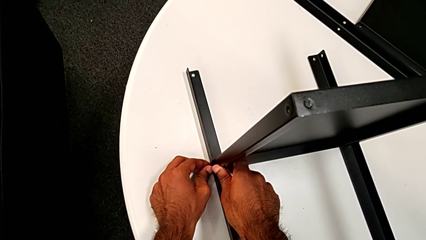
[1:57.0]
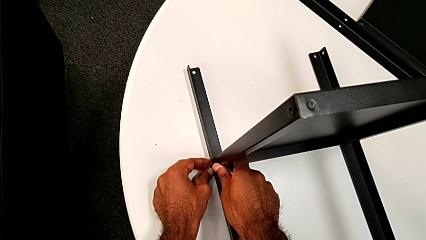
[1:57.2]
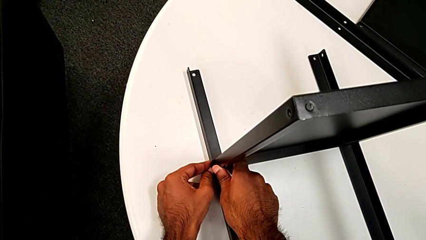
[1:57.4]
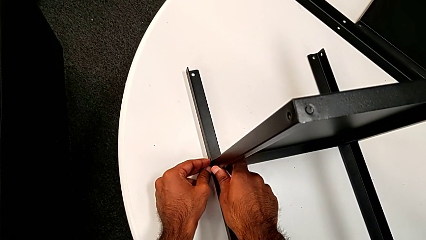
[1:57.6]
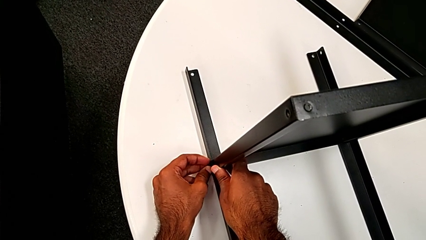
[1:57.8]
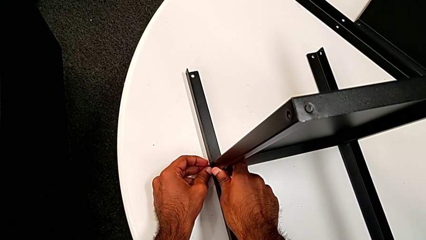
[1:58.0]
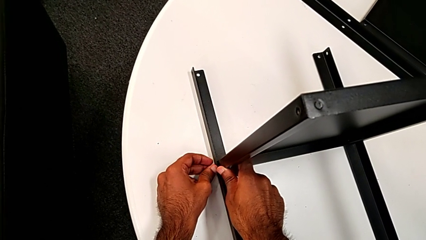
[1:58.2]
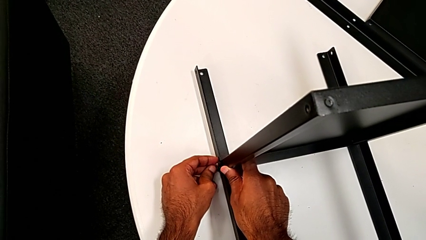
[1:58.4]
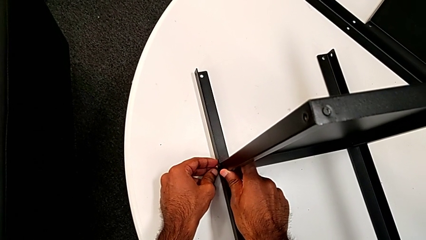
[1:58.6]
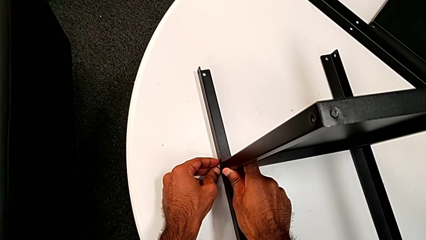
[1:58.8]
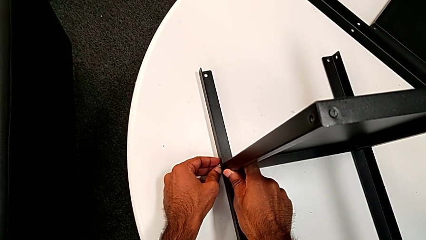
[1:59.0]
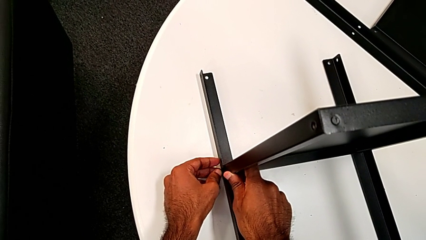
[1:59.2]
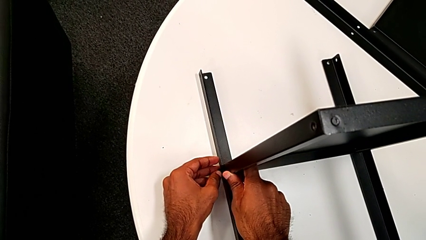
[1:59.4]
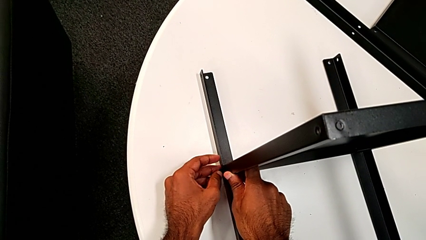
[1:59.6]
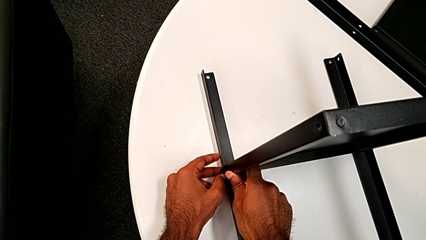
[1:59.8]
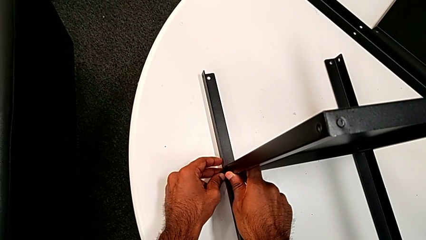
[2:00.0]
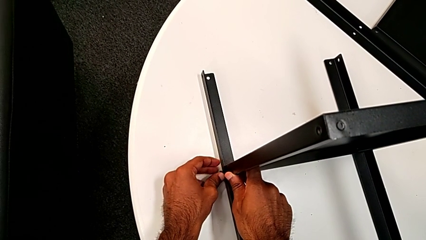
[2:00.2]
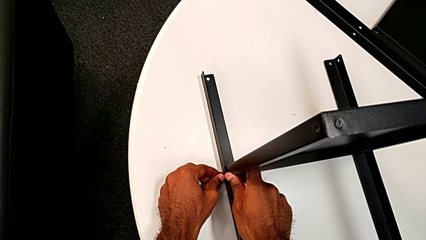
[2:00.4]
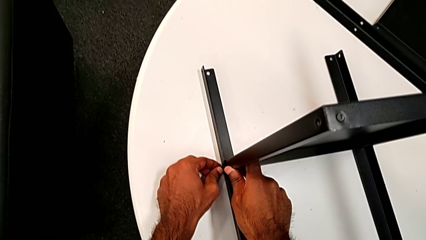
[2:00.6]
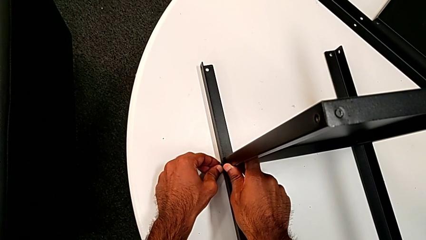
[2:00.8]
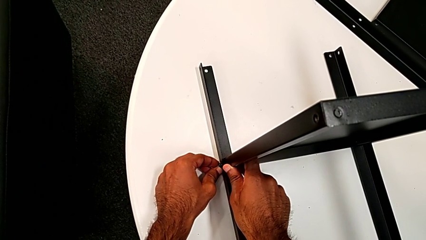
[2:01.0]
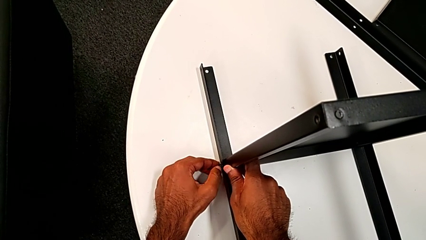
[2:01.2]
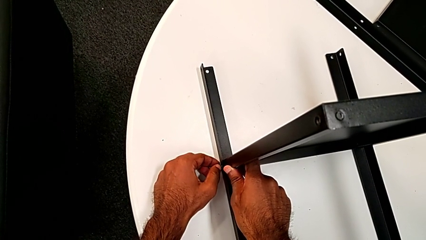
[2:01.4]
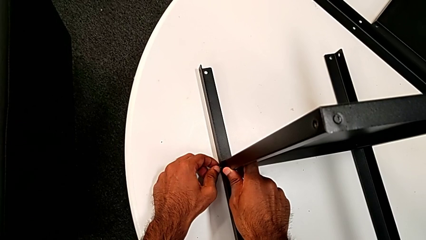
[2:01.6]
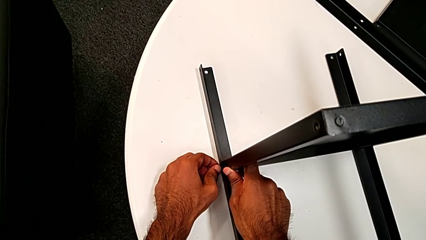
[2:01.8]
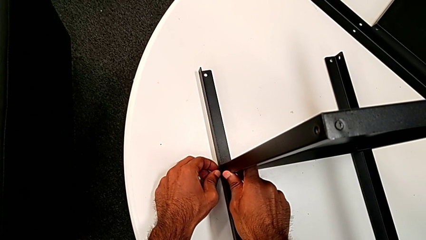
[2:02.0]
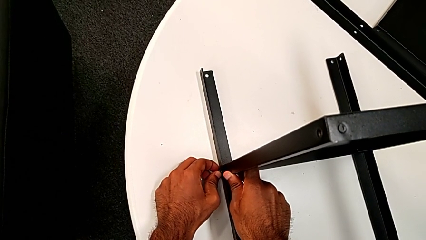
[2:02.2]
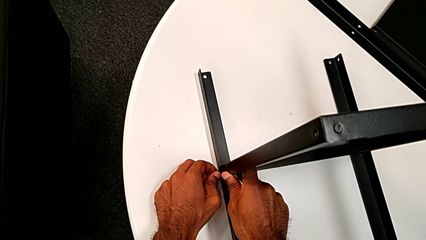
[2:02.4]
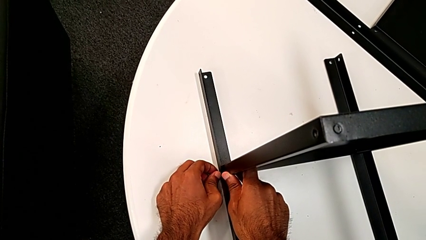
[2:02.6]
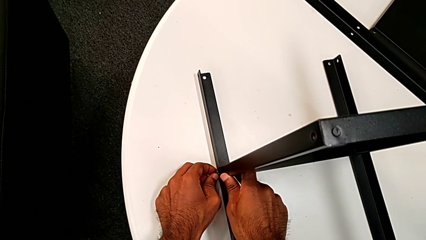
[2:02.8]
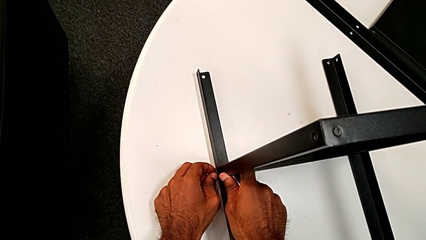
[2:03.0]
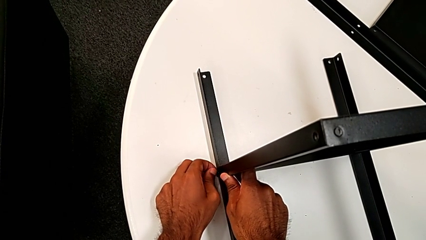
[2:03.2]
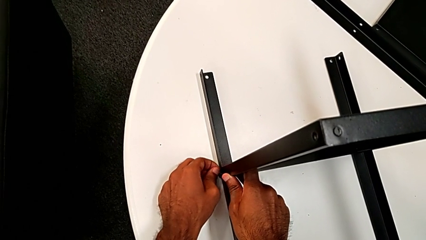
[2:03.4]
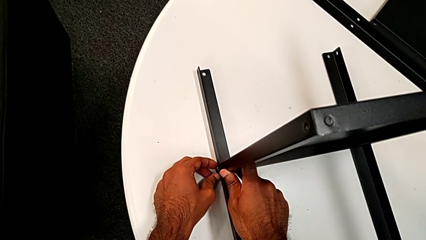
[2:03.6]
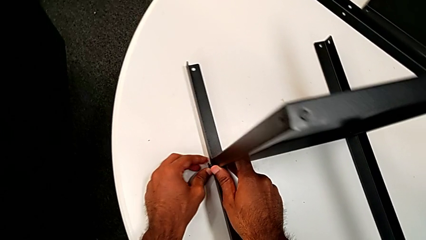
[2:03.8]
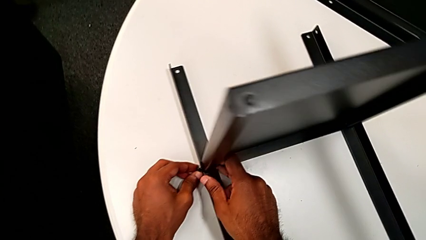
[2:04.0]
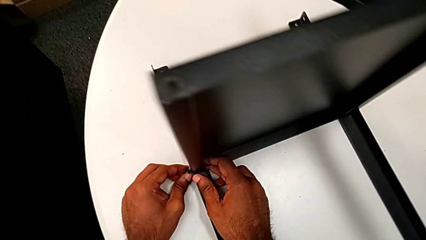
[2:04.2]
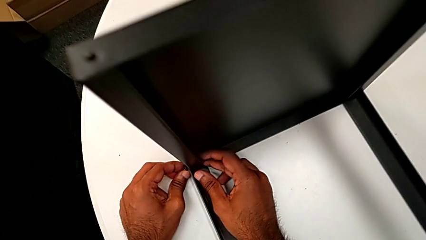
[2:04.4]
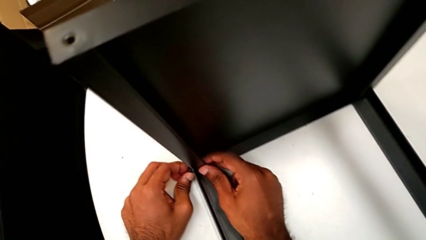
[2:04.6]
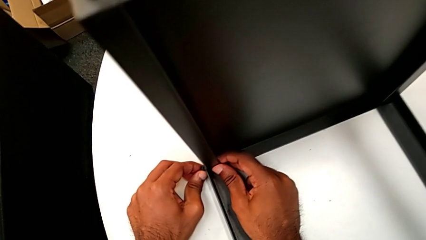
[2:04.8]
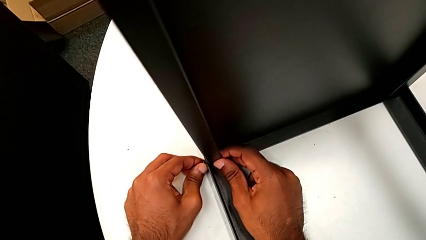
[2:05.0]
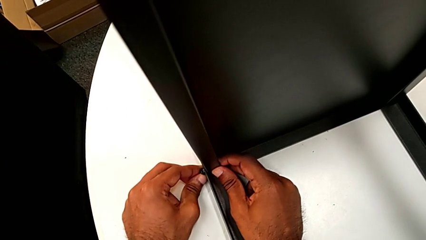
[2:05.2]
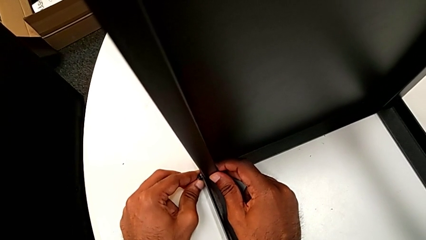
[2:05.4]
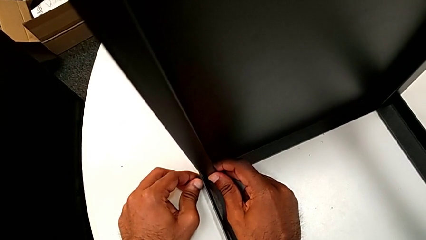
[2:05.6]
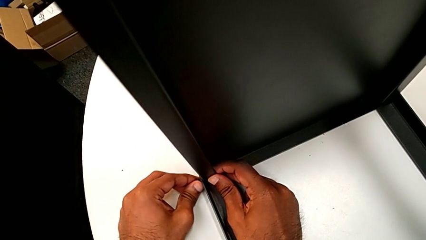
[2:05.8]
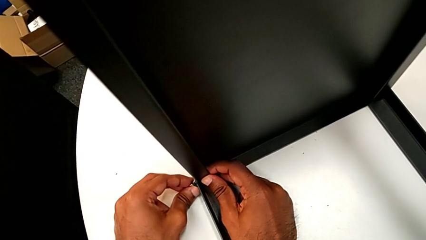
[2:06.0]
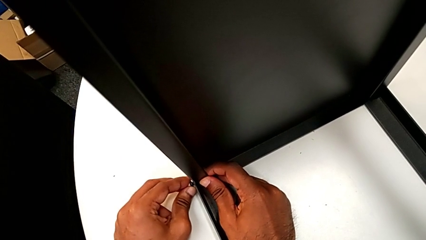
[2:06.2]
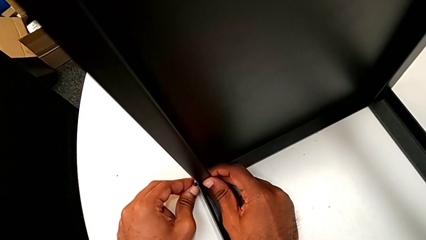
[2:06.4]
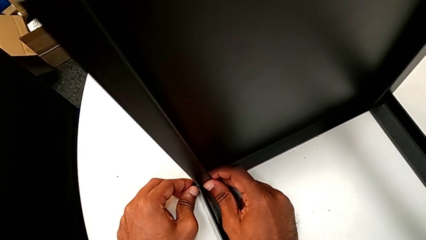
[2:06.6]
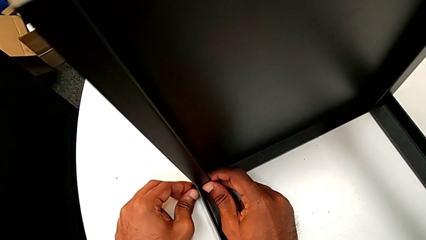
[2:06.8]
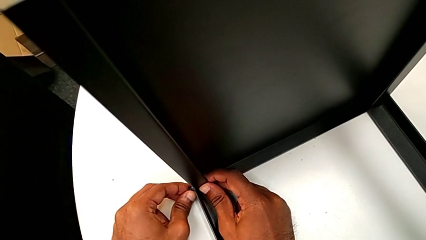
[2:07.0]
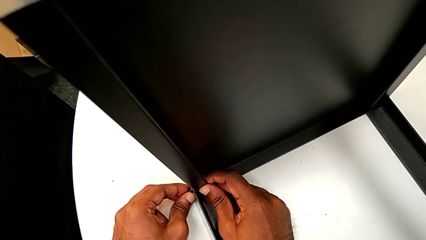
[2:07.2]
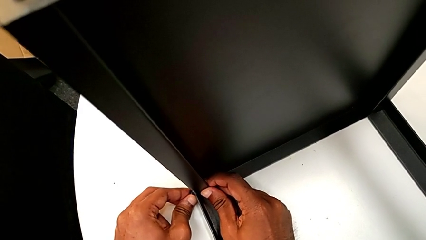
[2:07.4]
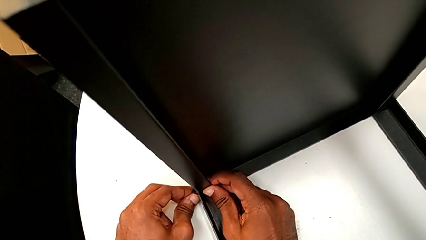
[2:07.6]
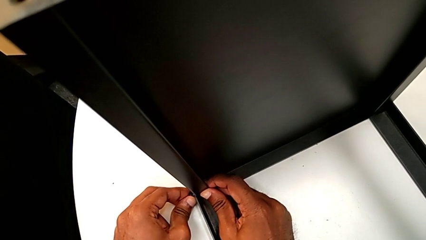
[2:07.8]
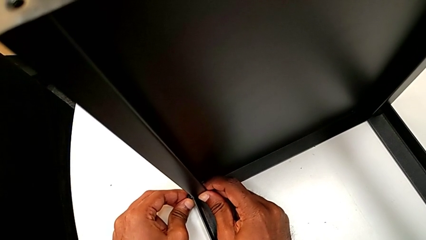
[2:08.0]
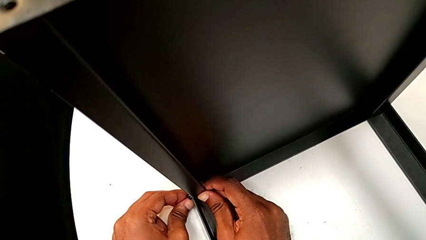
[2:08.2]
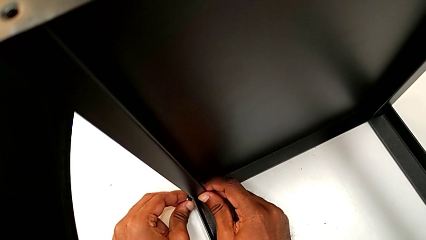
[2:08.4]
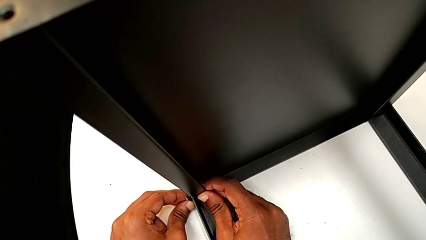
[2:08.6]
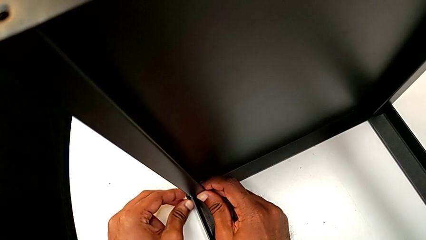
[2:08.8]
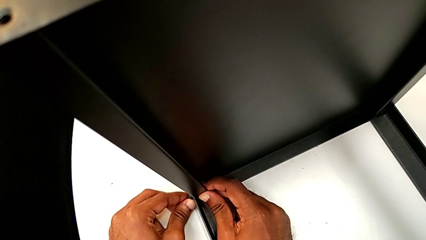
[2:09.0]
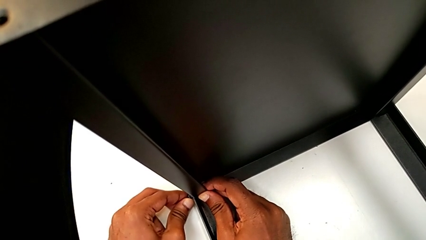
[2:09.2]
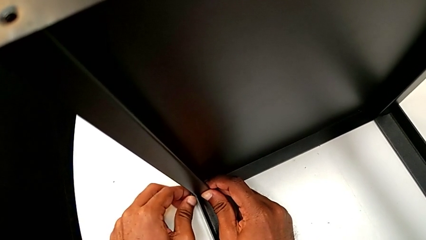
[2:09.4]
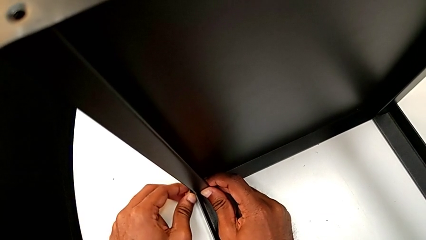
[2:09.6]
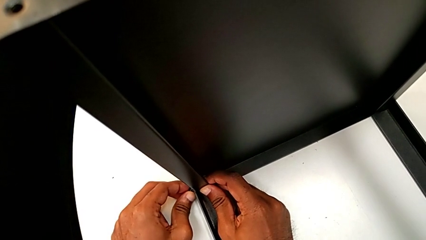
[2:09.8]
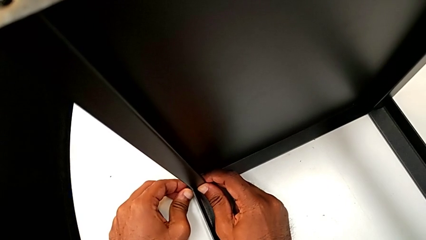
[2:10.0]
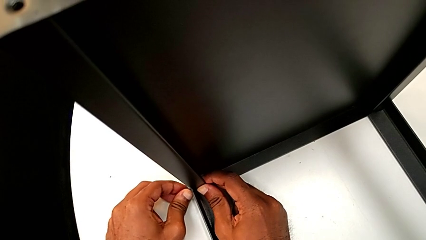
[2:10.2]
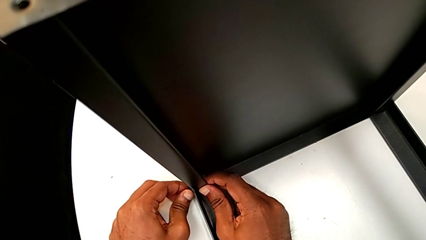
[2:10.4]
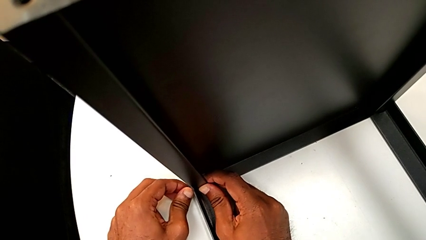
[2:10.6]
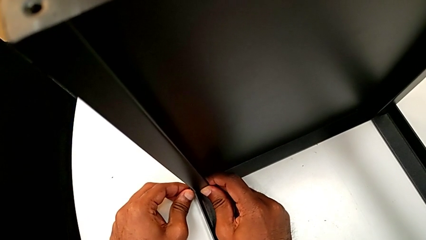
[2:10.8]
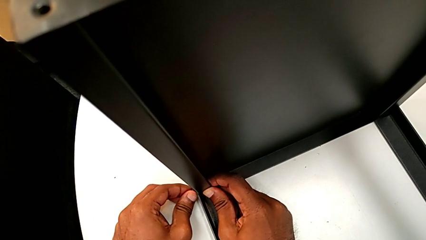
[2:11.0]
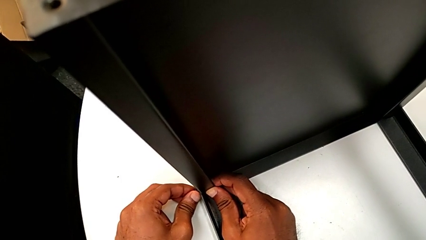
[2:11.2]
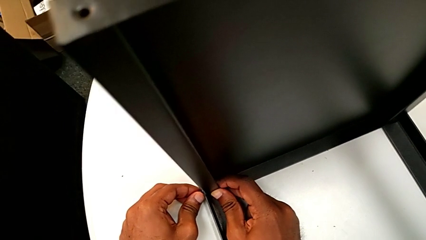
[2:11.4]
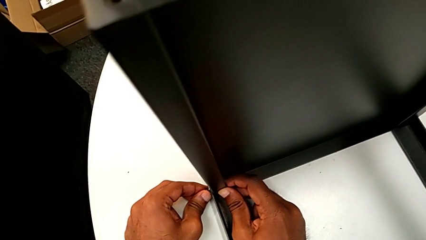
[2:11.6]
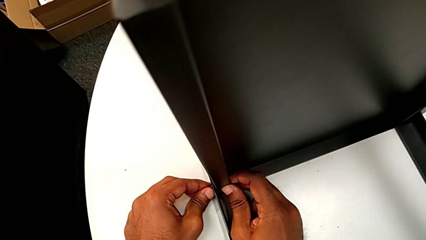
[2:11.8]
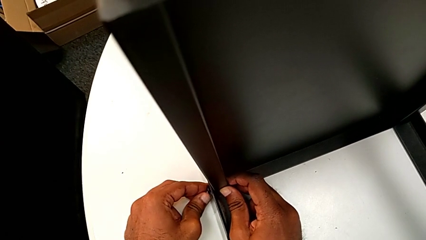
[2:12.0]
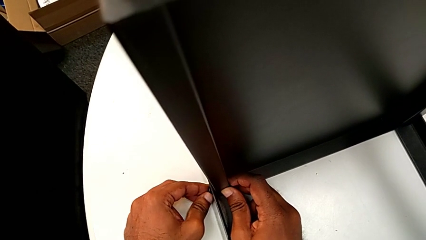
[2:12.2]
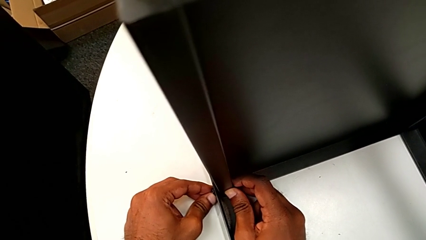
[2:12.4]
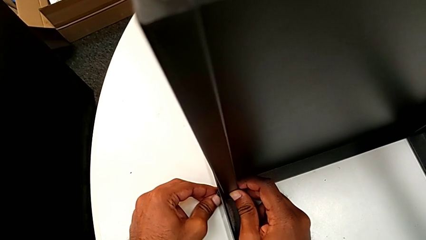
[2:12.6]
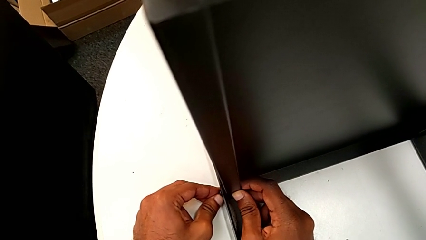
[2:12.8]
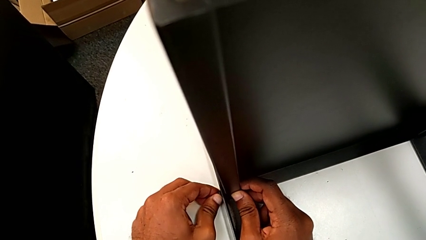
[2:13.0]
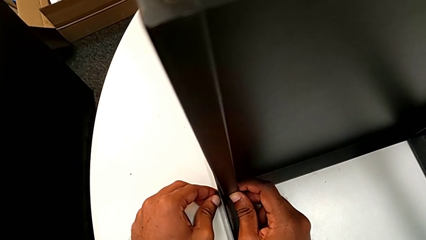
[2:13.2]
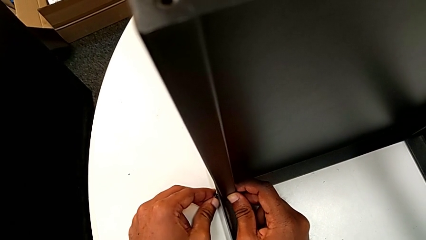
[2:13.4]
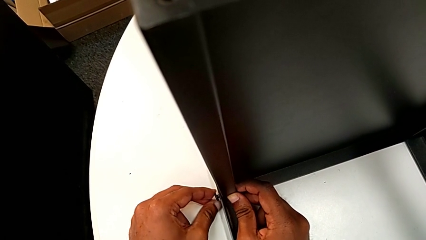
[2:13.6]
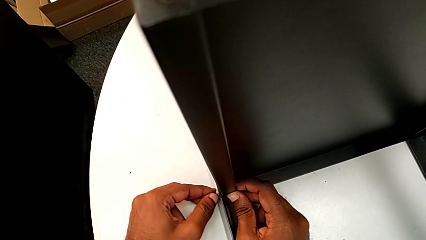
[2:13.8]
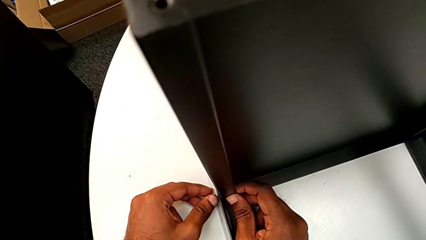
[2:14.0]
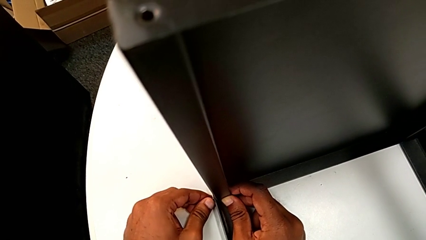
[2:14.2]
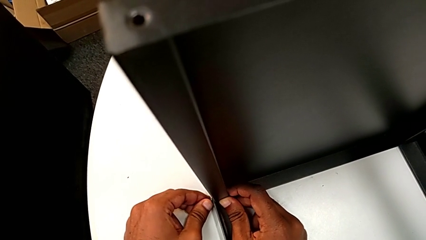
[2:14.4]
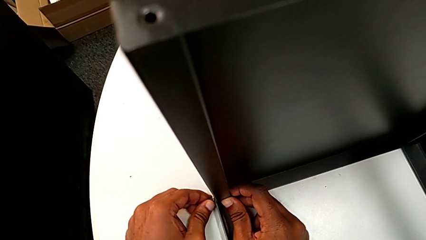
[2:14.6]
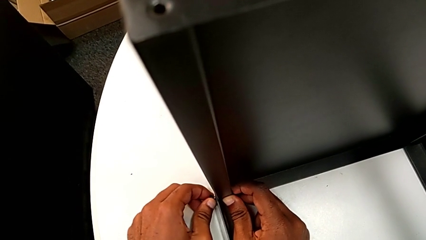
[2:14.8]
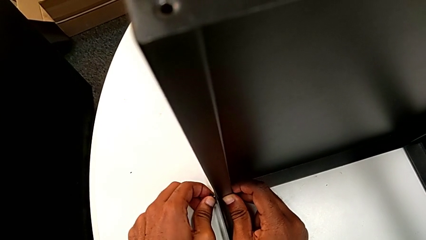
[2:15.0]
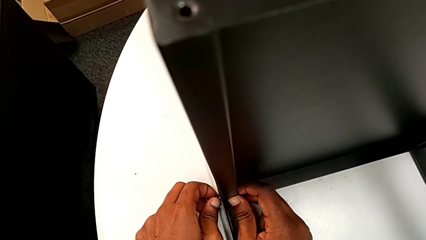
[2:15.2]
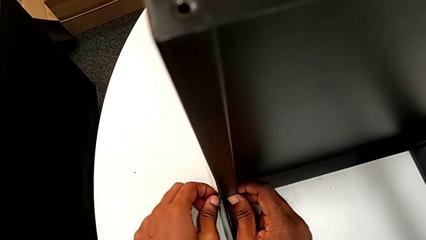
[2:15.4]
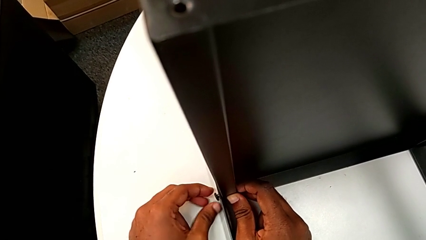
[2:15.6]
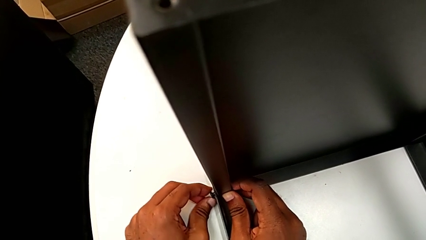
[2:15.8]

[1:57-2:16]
The camera wearer is screwing one side of the third leg of the shelf. They begin to insert the hex socket head.
